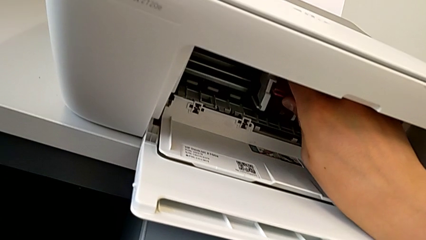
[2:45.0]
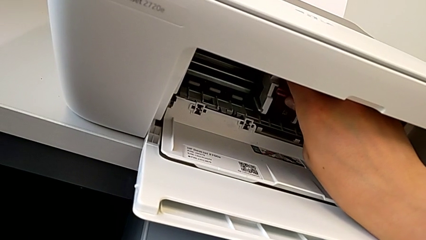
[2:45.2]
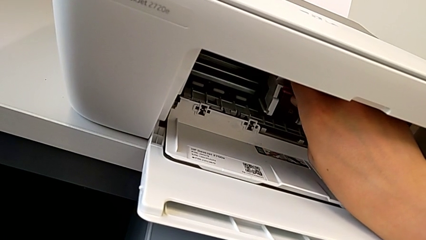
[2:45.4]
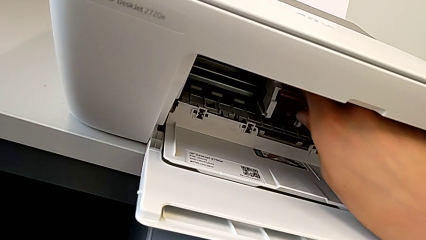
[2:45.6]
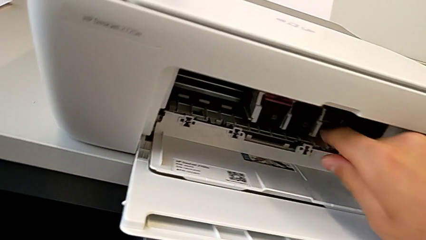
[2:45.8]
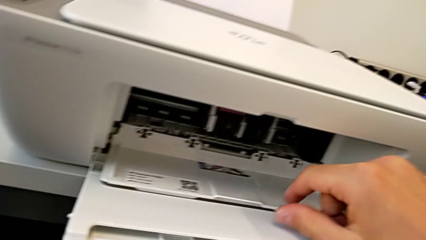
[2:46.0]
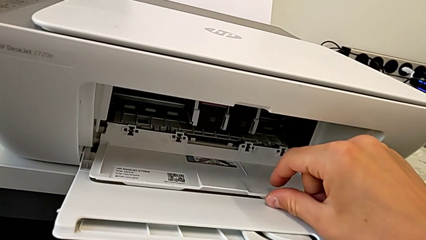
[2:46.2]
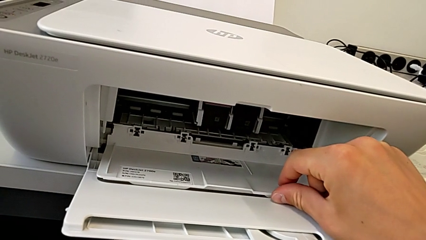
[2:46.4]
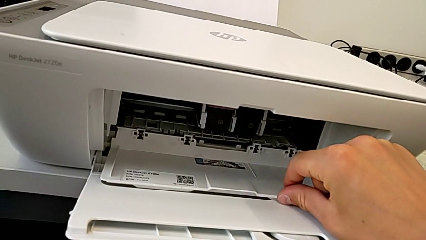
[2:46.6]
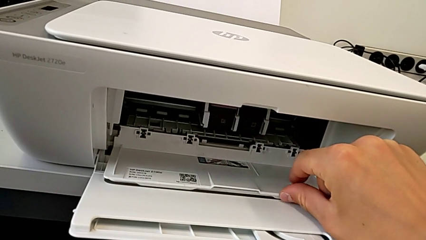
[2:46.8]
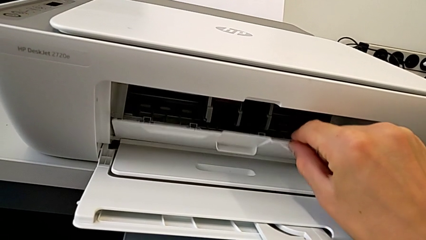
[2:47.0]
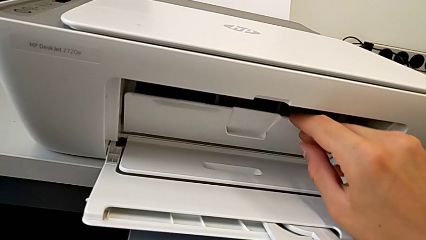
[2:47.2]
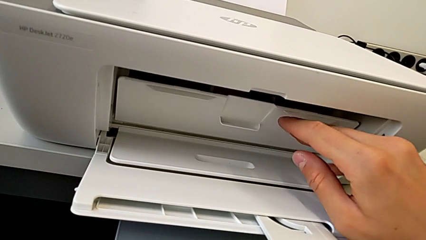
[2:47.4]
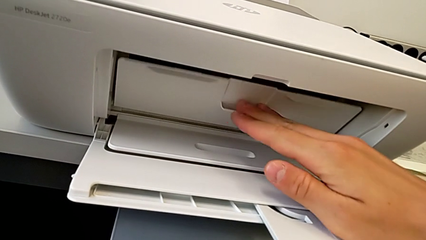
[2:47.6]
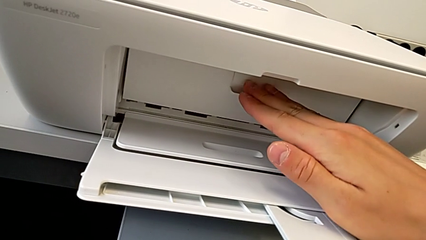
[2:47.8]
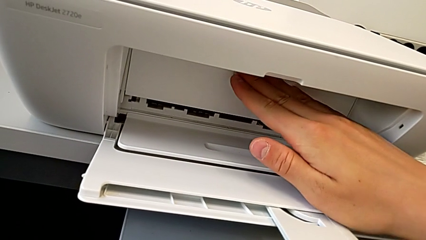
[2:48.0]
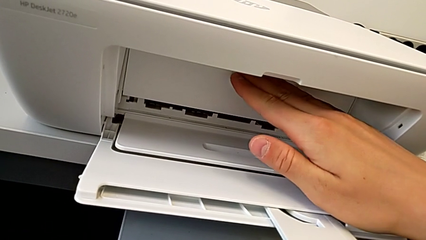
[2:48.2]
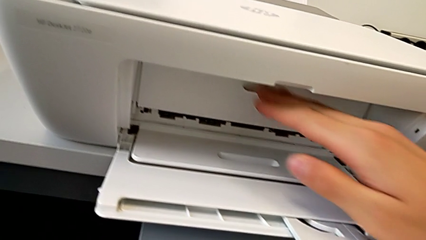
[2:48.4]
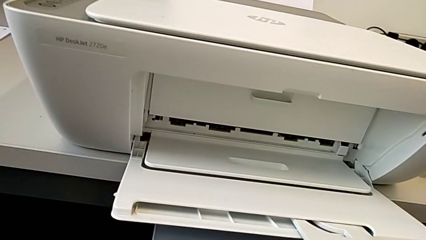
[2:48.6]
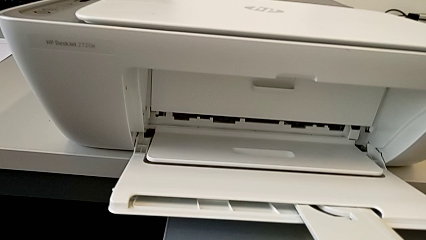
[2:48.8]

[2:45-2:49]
The camera wearer is exchanging a color ink cartridge. They insert the ink cartridge and close the cartridge gate.

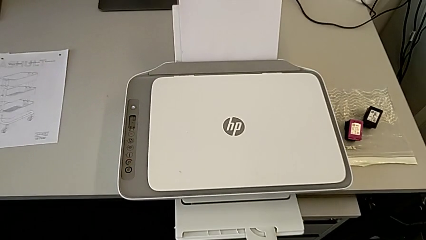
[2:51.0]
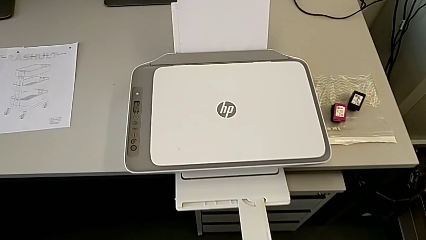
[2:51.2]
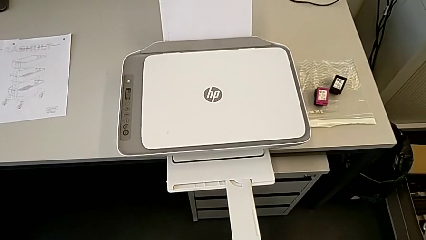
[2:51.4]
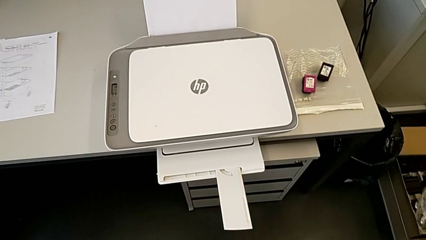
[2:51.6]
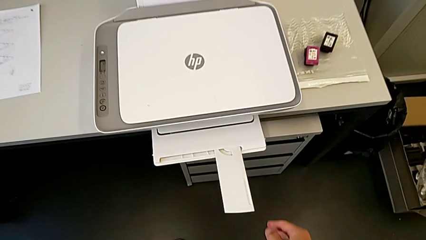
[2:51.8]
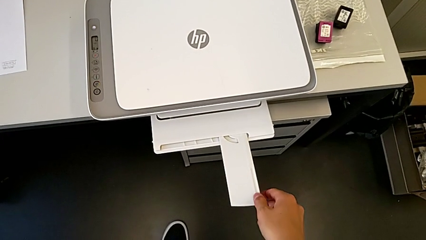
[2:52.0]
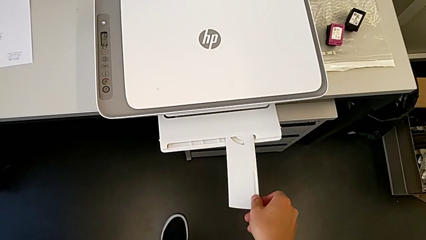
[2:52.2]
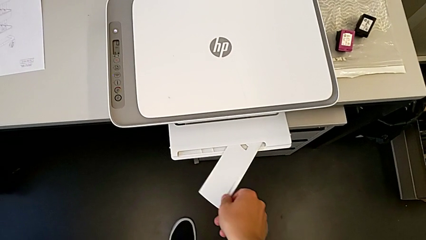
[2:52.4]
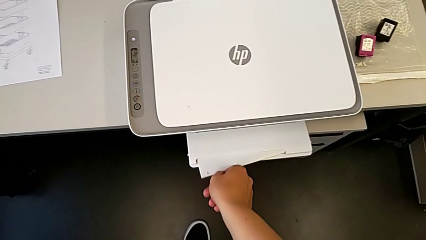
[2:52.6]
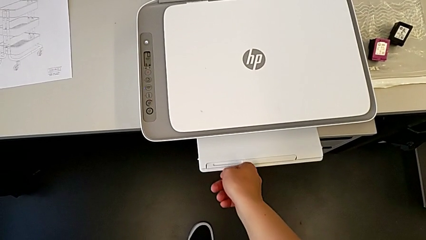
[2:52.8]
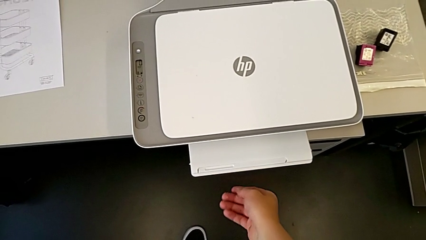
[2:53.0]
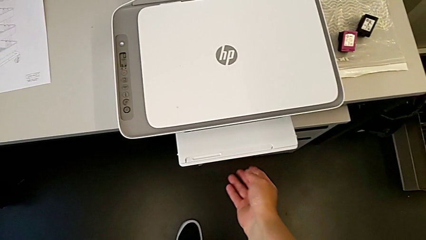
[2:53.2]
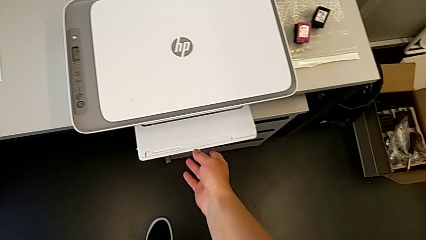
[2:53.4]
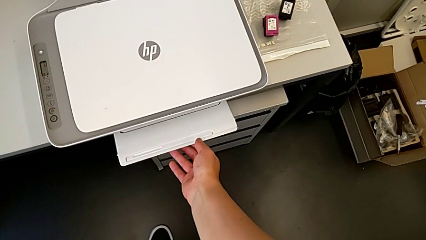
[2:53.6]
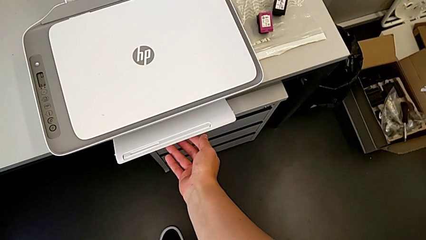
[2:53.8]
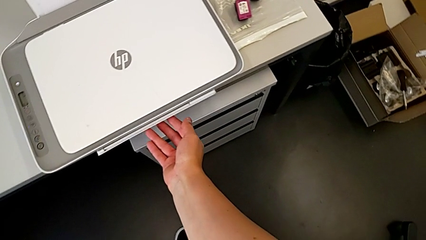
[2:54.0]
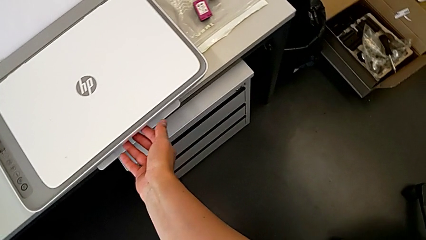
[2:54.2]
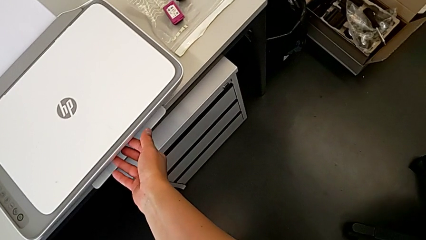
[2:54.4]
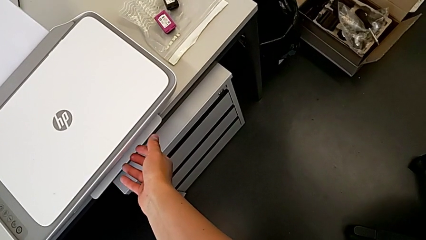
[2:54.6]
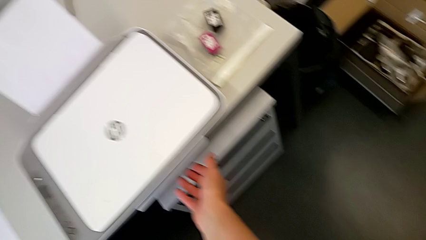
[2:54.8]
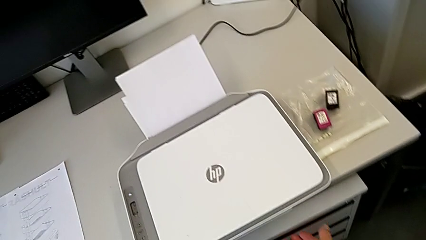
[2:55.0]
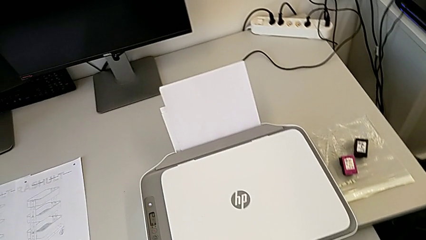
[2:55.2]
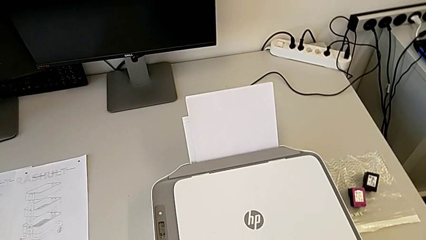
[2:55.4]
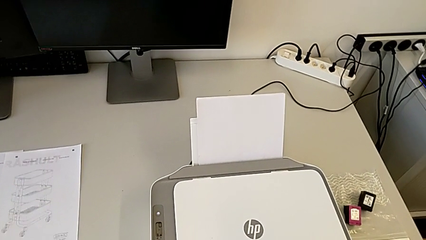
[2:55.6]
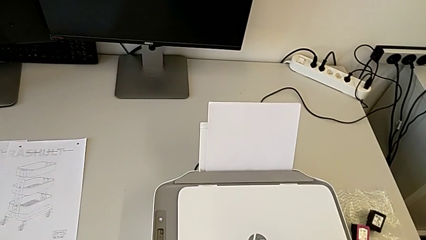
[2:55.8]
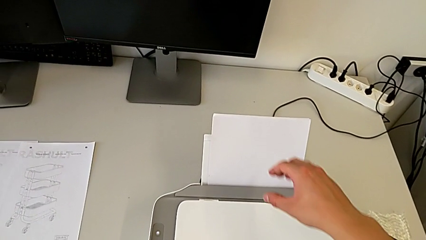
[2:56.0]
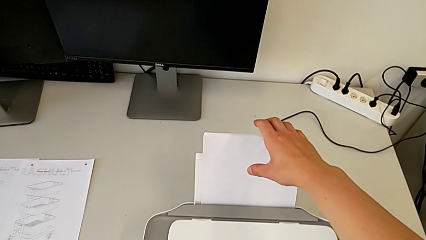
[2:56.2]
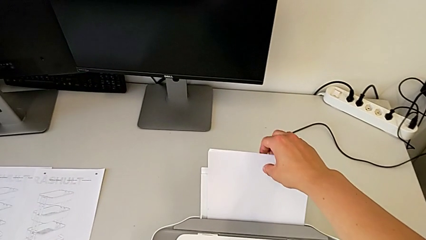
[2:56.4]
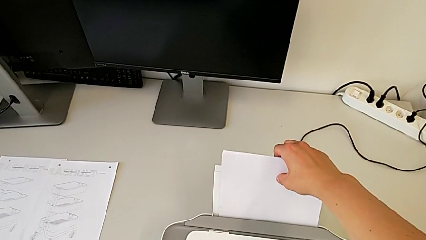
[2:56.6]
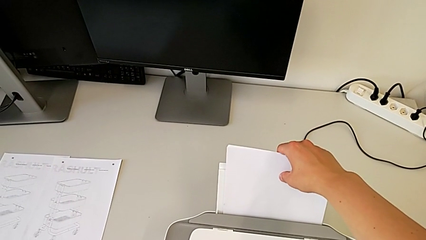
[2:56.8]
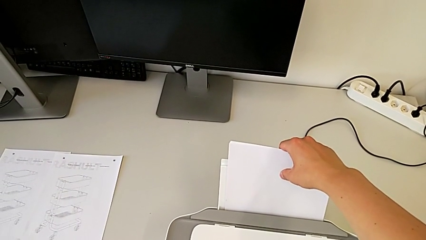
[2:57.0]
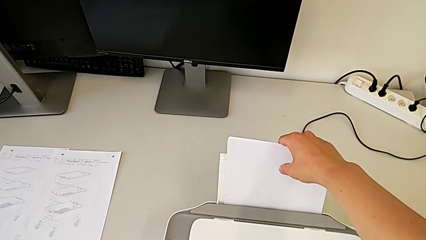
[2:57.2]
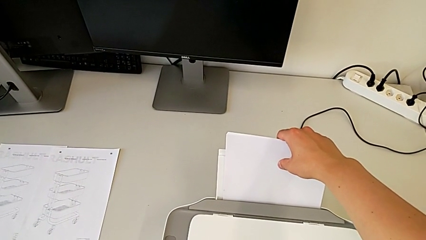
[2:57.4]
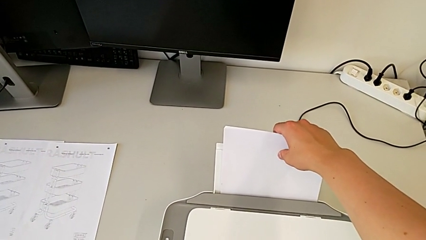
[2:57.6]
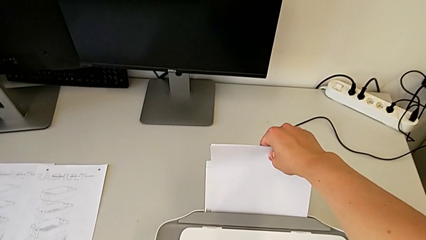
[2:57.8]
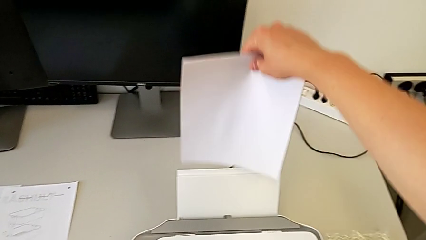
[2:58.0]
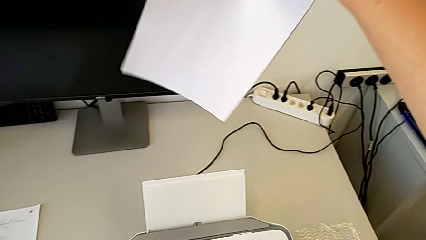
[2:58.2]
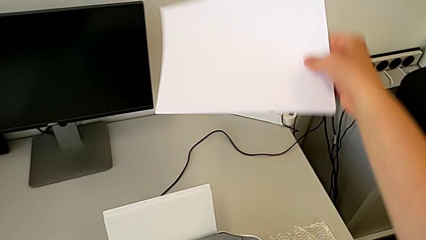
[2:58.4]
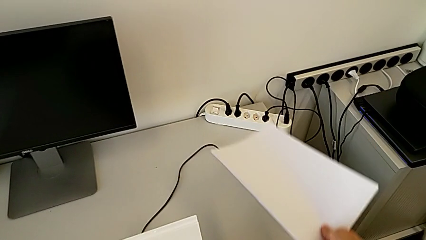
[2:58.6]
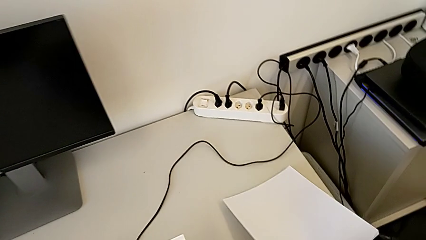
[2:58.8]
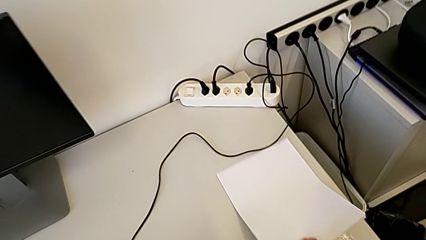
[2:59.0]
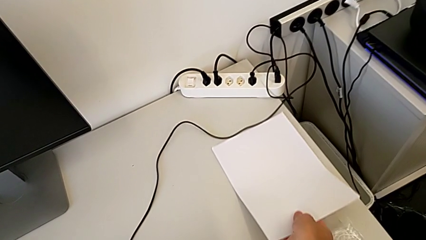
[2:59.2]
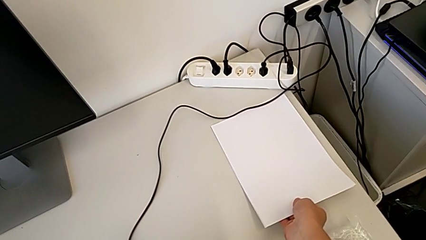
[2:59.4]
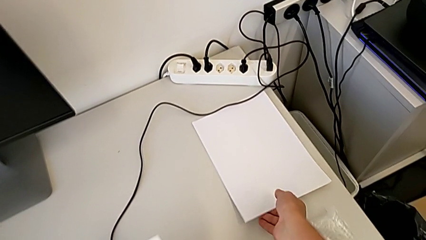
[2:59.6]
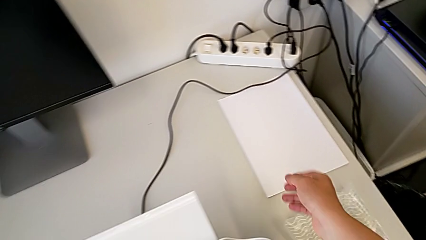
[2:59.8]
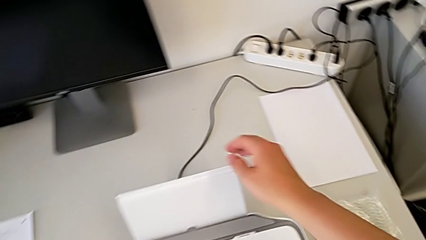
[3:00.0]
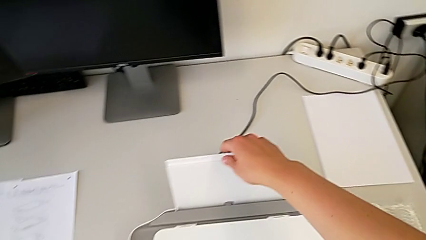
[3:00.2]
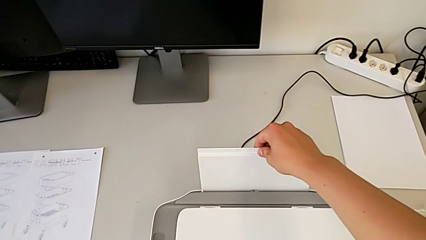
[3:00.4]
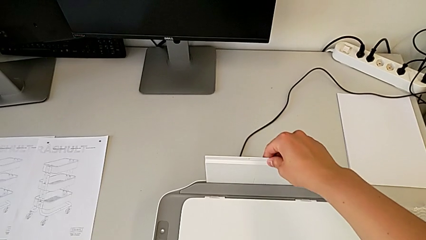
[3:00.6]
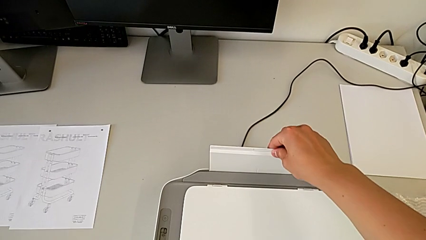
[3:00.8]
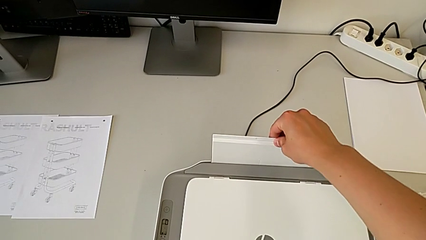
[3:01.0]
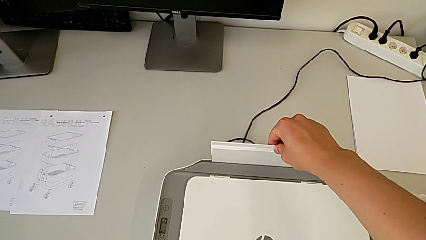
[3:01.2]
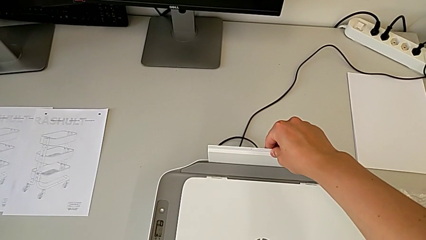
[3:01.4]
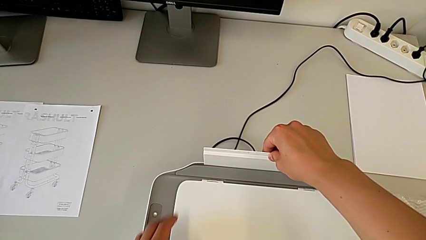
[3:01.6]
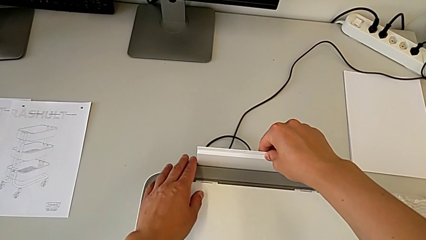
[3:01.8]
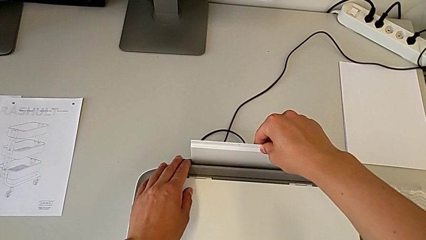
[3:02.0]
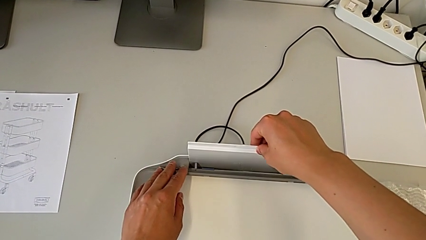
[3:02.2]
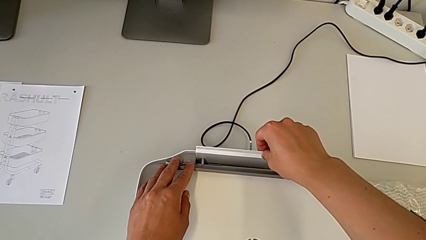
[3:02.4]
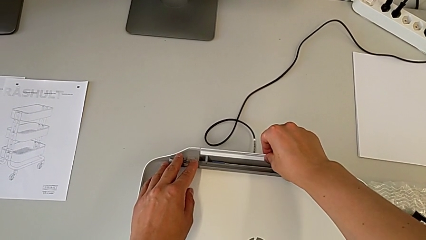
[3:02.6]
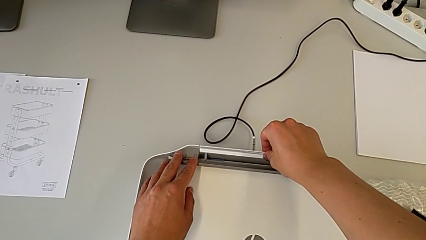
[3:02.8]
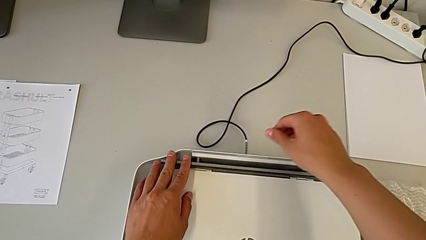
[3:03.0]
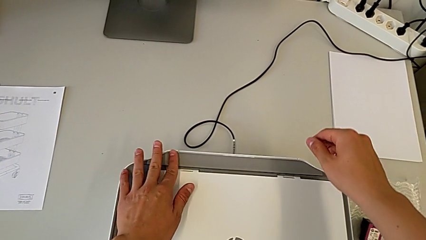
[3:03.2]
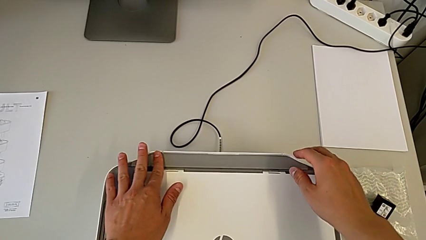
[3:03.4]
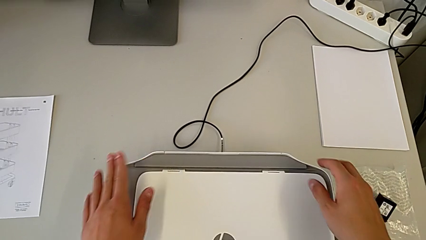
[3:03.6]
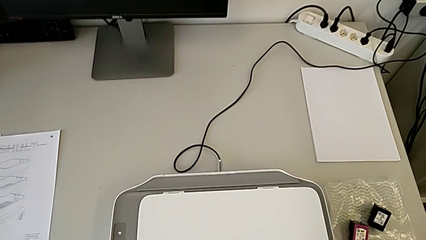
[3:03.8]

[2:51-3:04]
The camera wearer closes the paper trays. They close the extending paper tray, close the paper tray, touch the paper stack, withdraw it and close the paper tray.
